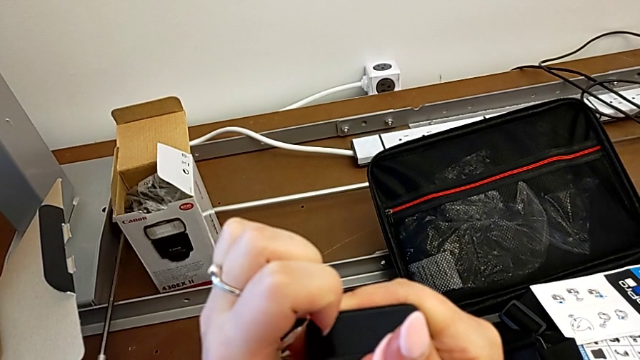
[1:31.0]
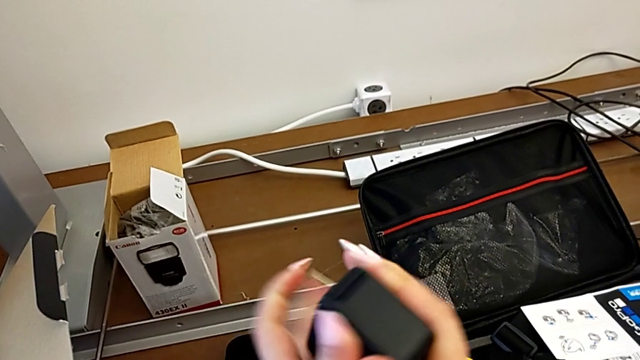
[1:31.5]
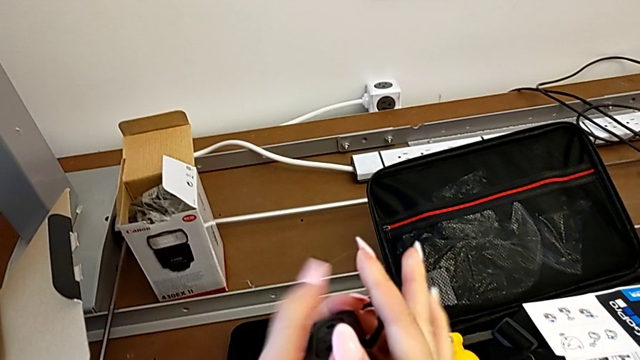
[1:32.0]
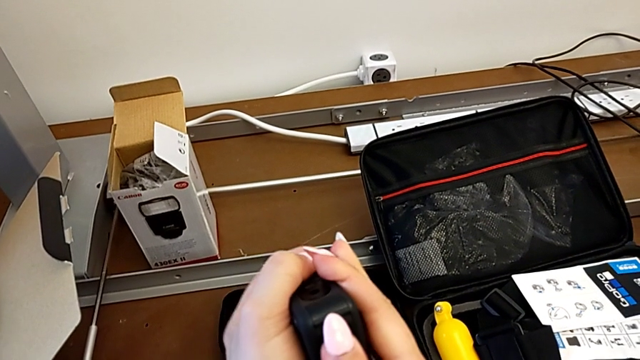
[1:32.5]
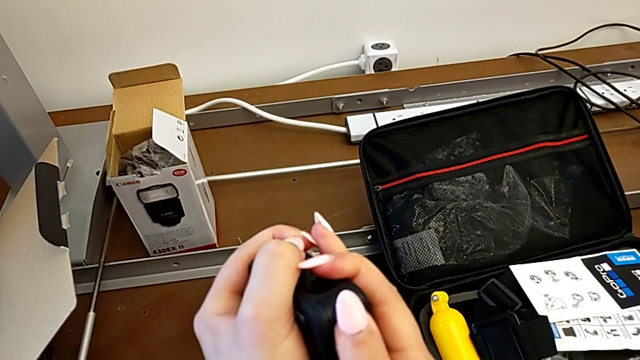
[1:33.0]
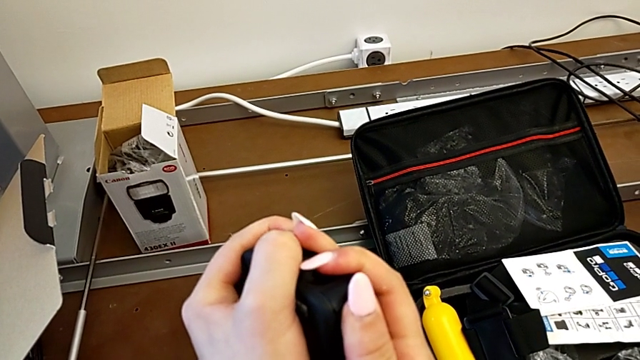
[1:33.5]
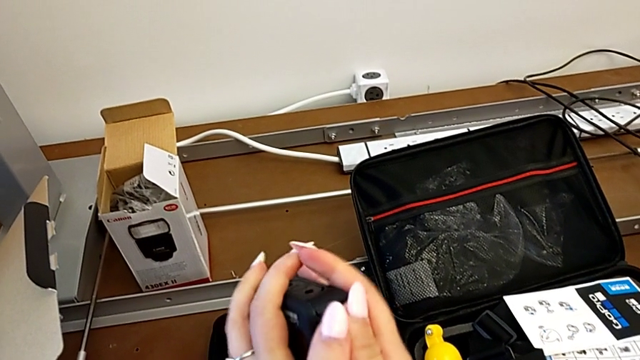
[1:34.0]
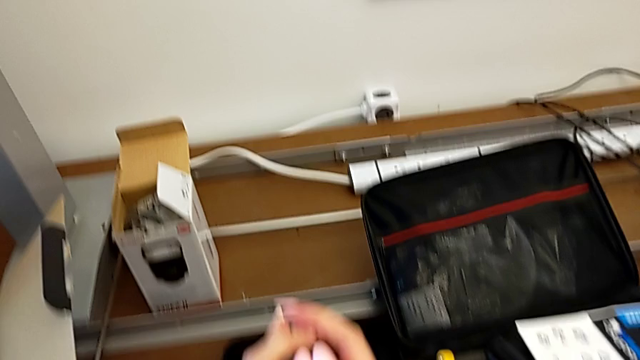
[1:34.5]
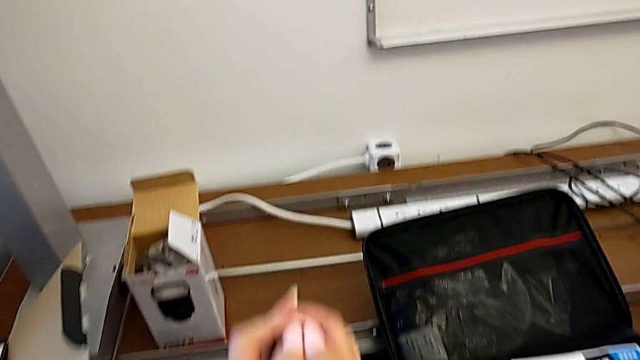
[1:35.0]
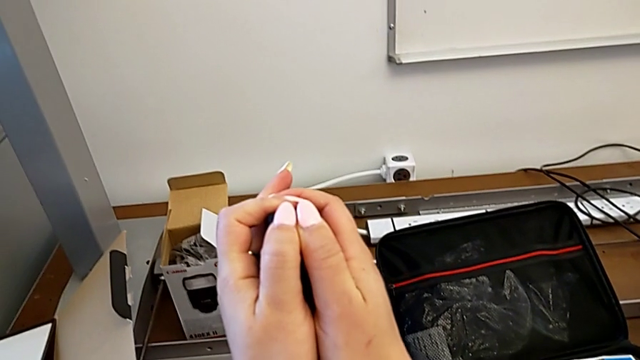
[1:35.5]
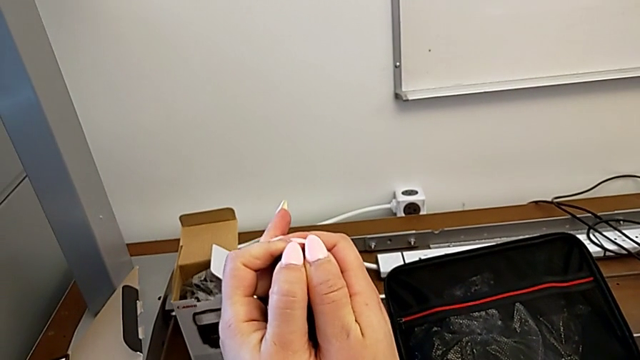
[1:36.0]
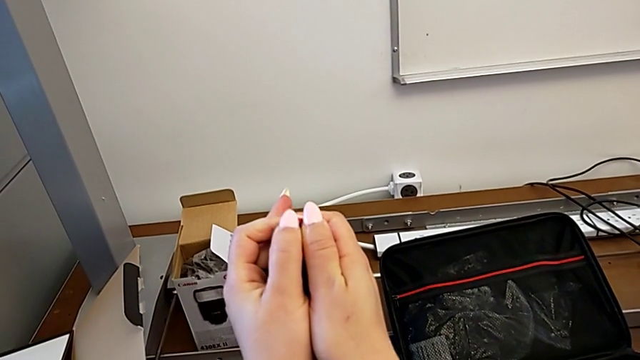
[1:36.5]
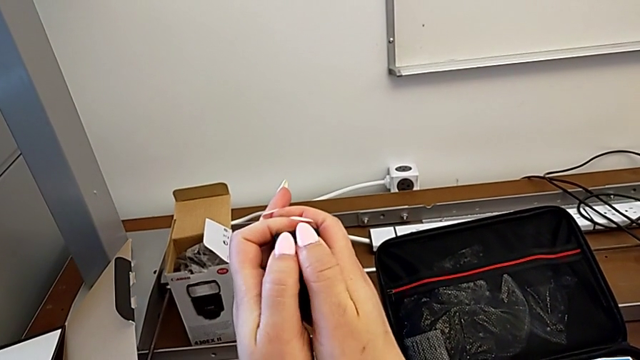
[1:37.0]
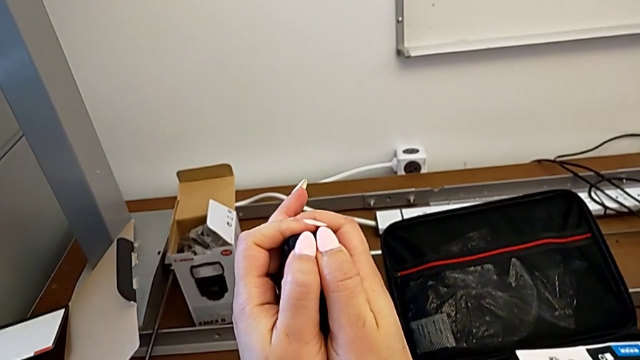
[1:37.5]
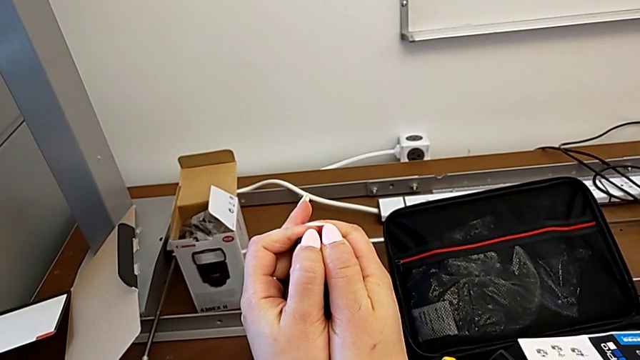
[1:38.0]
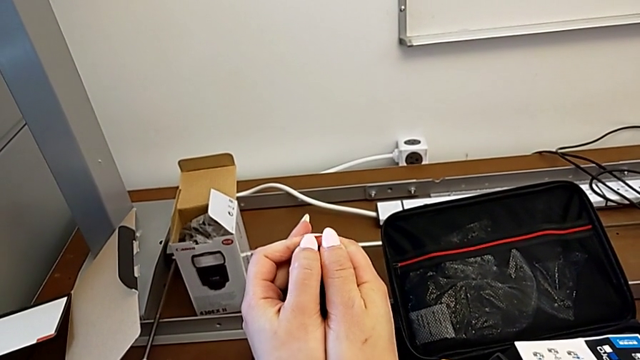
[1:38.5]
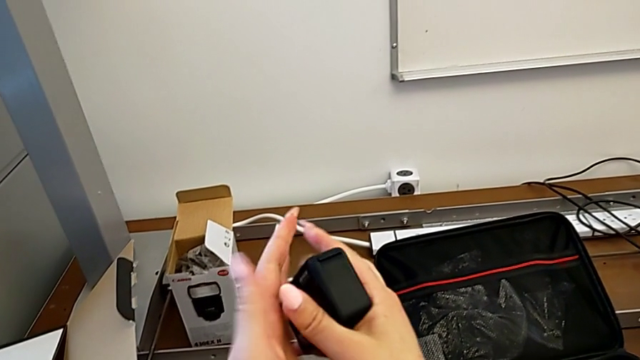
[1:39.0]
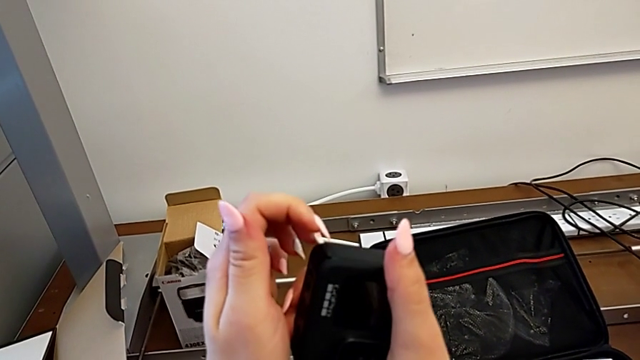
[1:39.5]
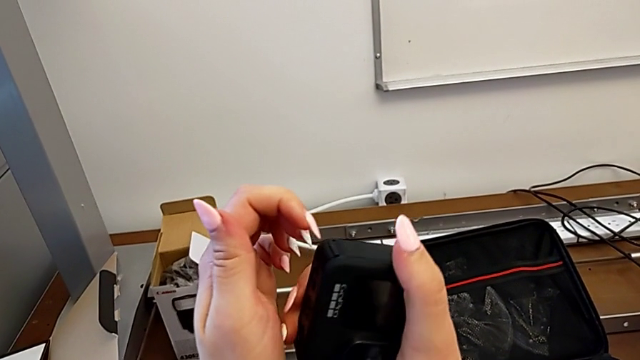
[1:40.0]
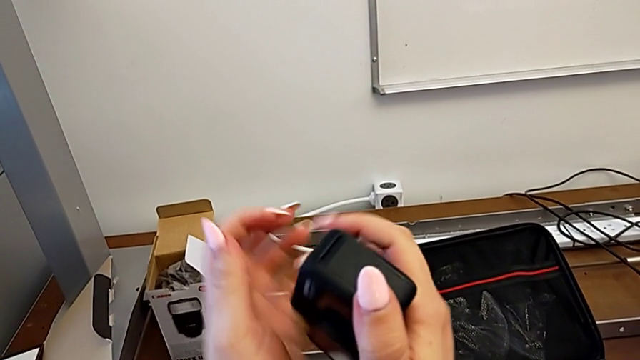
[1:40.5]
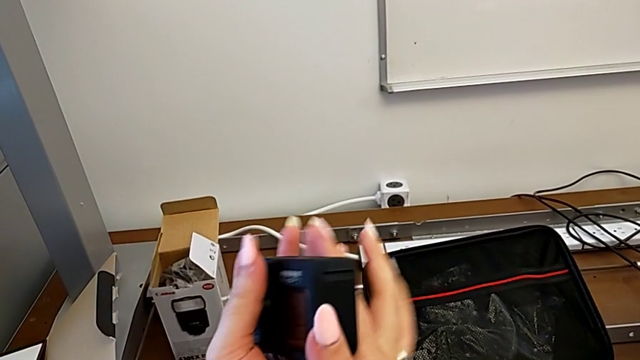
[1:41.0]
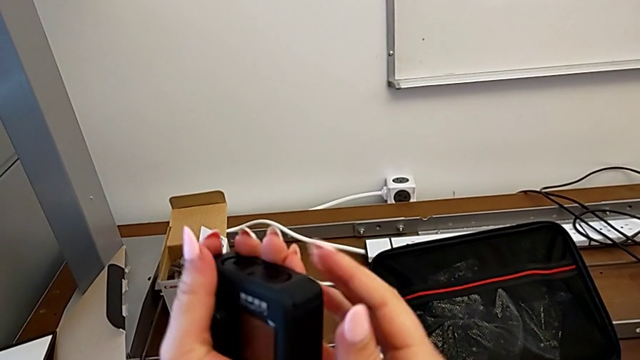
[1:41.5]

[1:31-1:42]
The camera wearer is opening the battery door of the GoPro. They rotate the GoPro, push the battery door and rotate the GoPro.

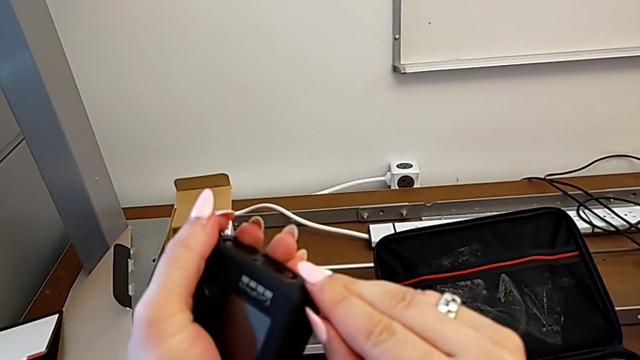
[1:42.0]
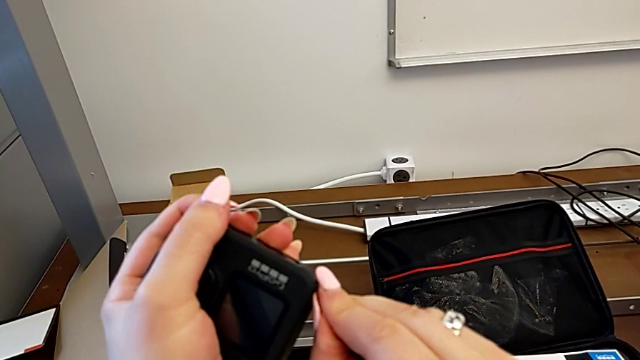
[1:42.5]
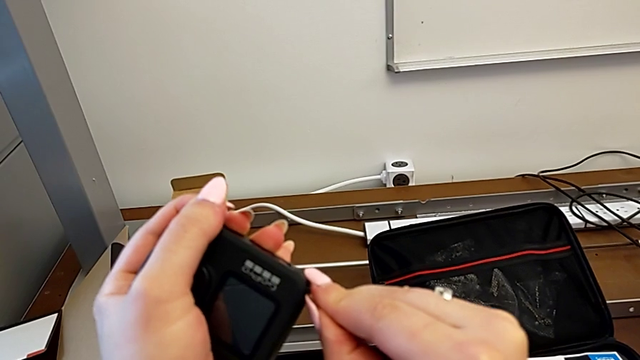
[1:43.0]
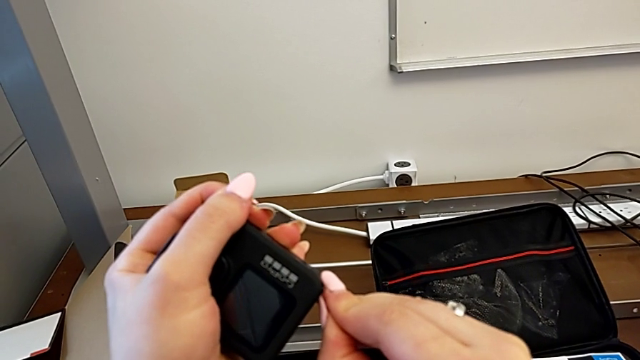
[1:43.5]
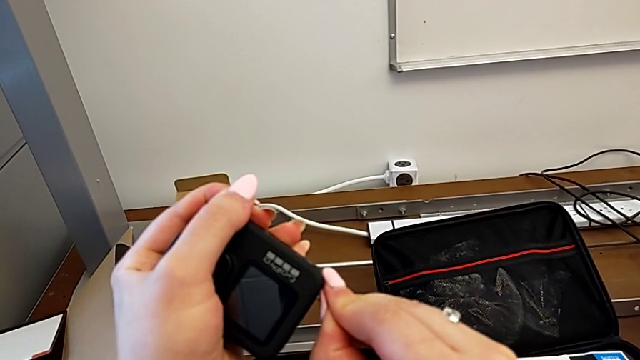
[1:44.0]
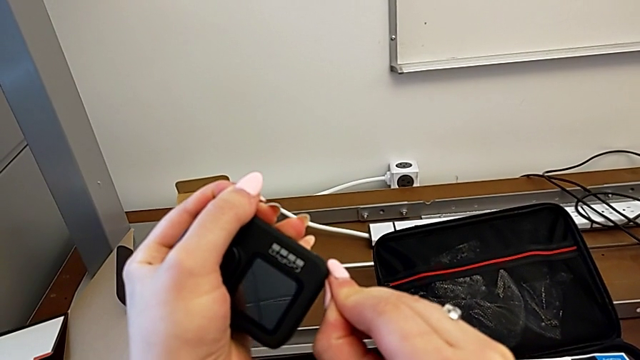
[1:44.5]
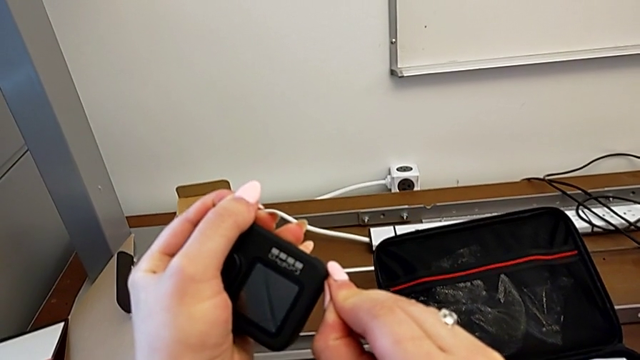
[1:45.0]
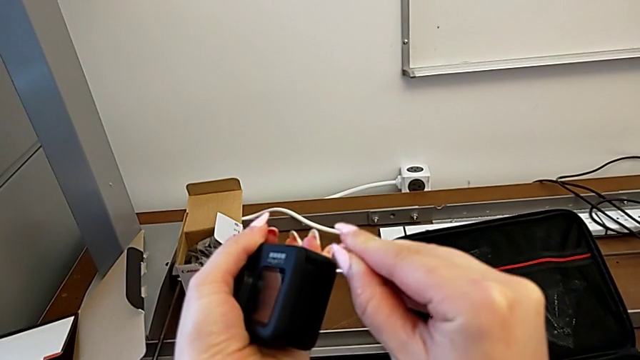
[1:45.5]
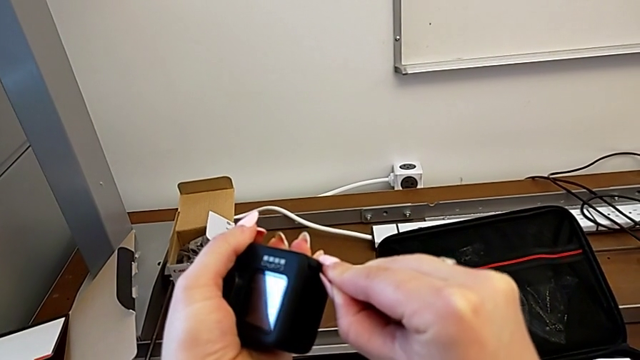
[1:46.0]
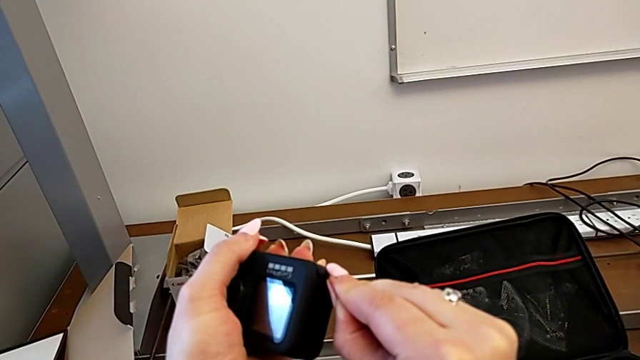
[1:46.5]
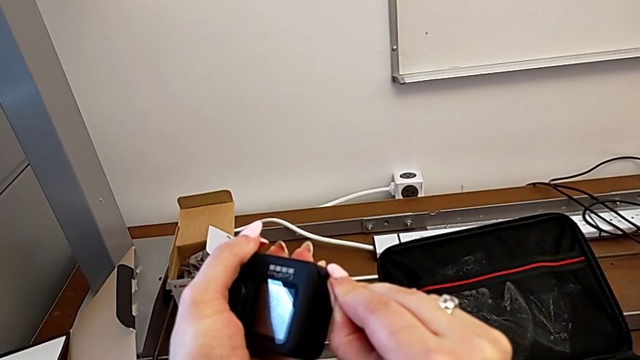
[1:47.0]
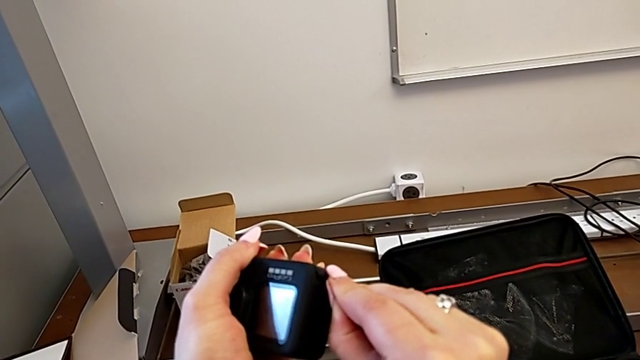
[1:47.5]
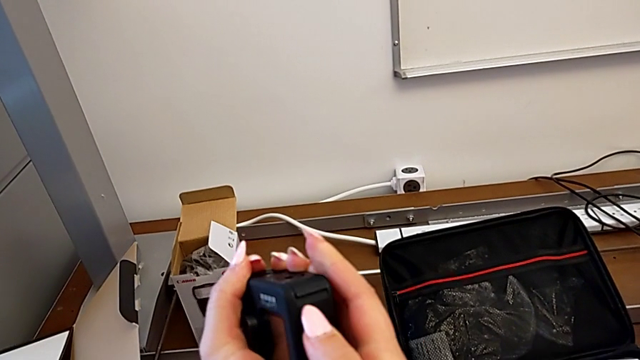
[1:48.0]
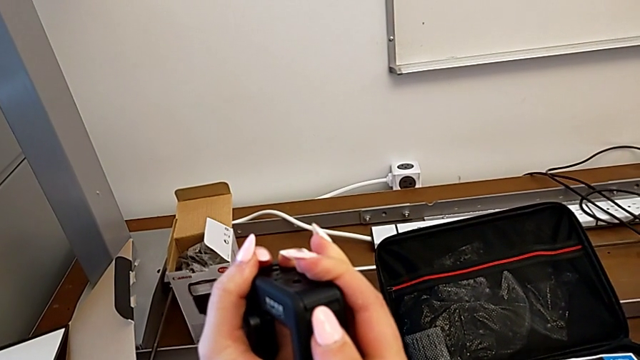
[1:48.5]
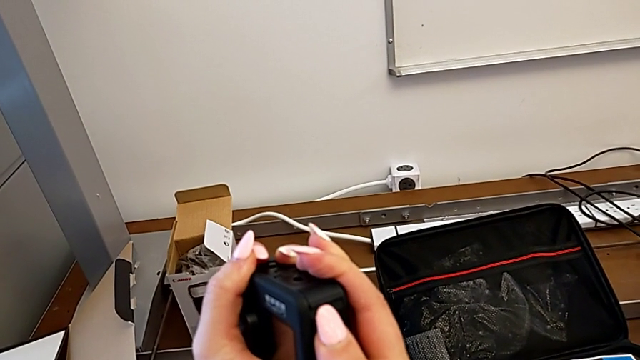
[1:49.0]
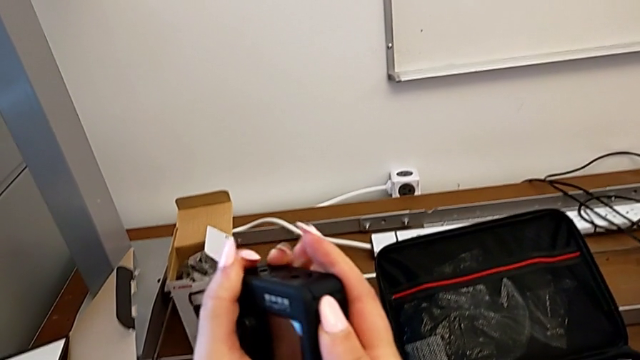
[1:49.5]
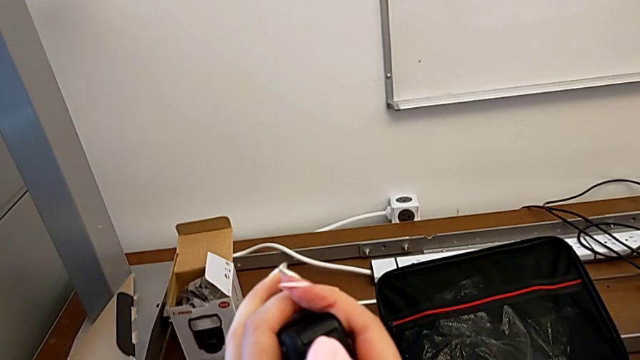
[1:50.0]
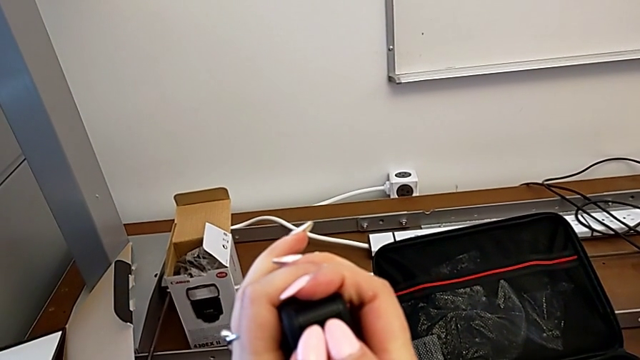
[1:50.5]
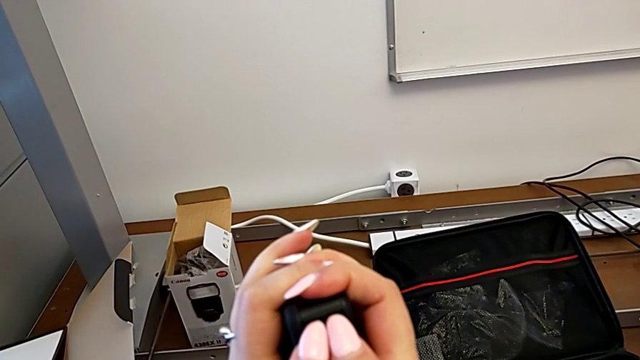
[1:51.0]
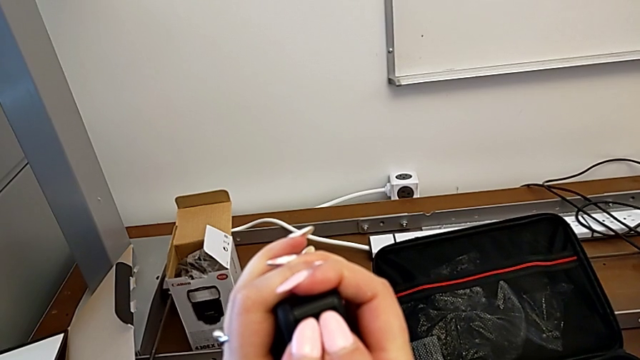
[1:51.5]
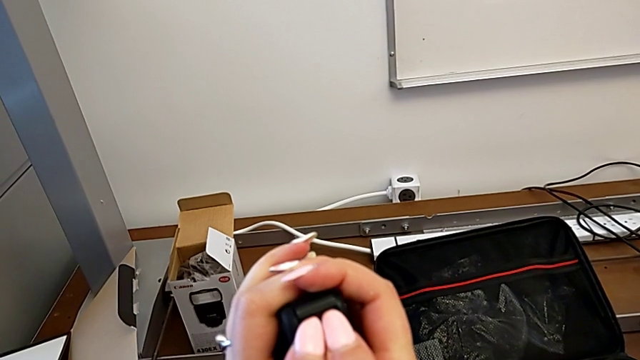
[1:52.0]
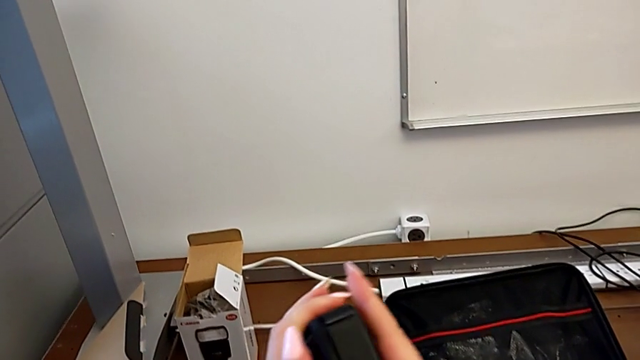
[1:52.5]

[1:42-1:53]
The camera wearer is opening the battery door of the GoPro. They push the battery door and rotate the GoPro.
